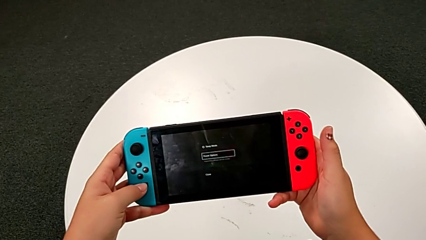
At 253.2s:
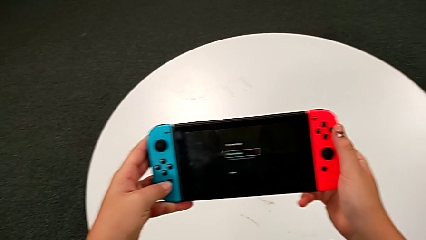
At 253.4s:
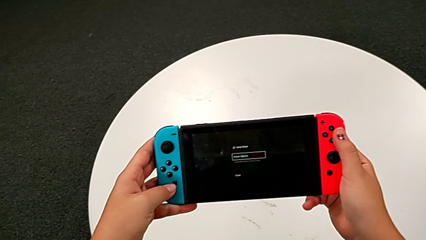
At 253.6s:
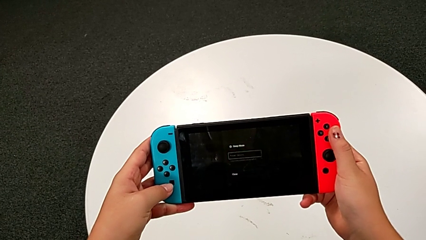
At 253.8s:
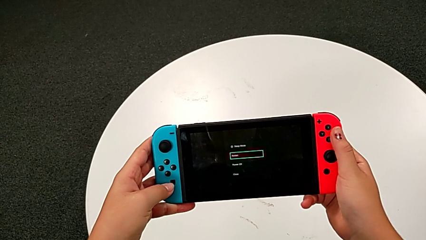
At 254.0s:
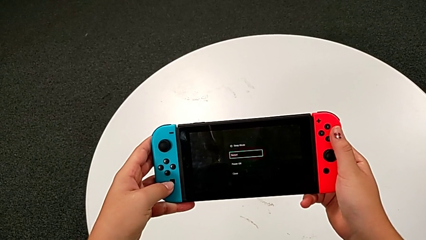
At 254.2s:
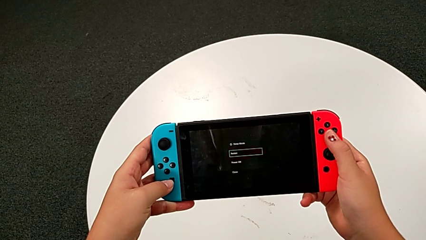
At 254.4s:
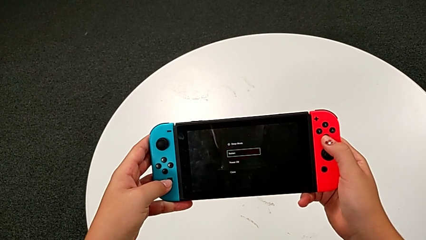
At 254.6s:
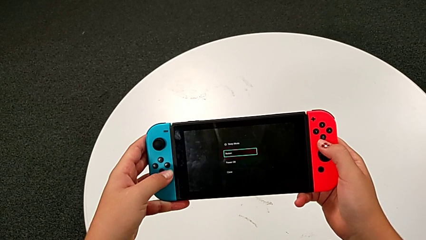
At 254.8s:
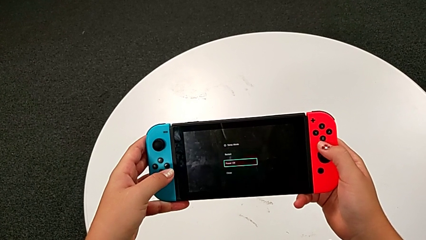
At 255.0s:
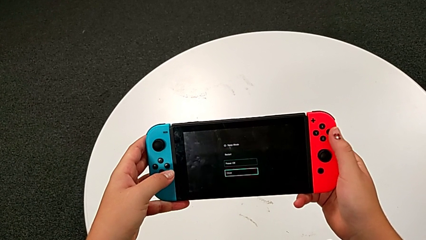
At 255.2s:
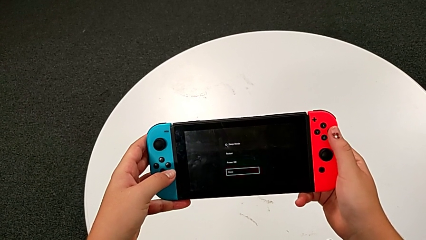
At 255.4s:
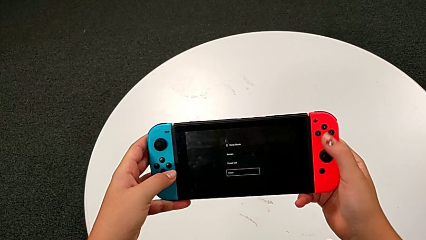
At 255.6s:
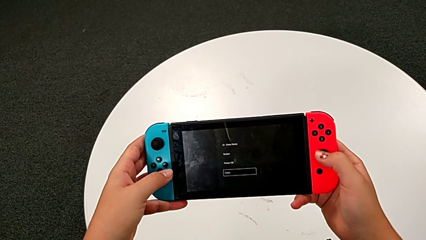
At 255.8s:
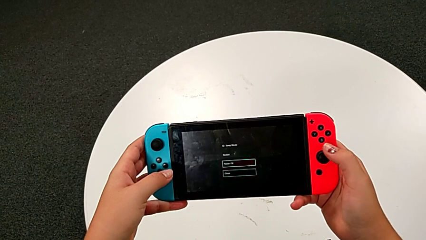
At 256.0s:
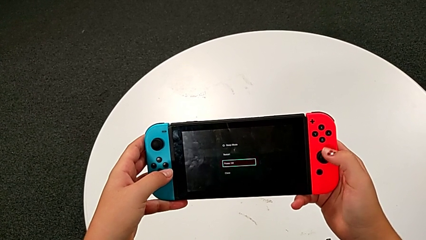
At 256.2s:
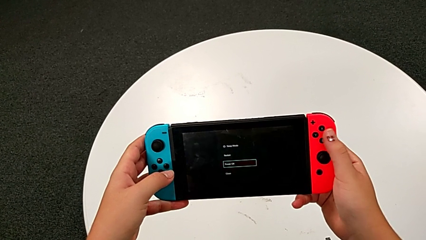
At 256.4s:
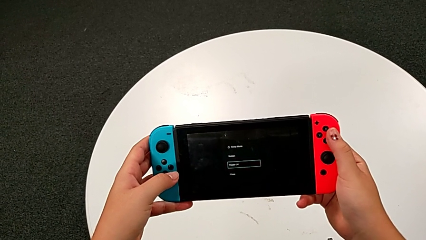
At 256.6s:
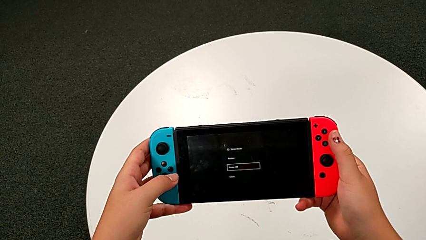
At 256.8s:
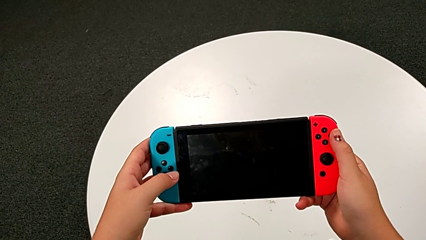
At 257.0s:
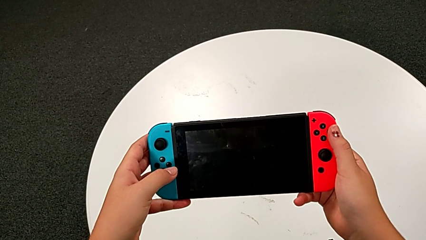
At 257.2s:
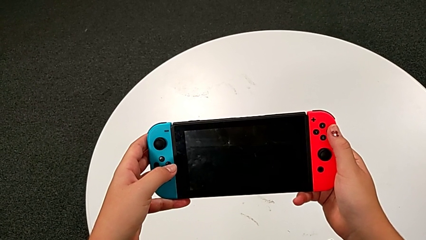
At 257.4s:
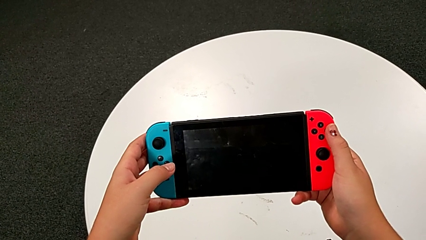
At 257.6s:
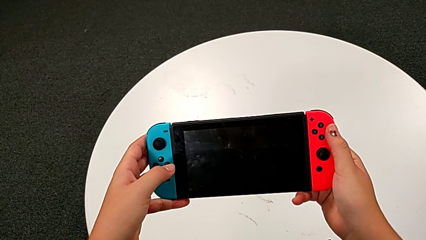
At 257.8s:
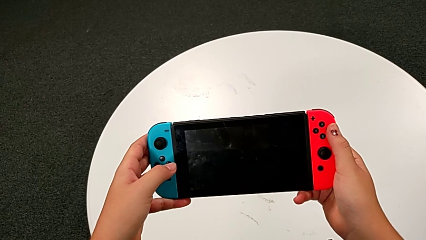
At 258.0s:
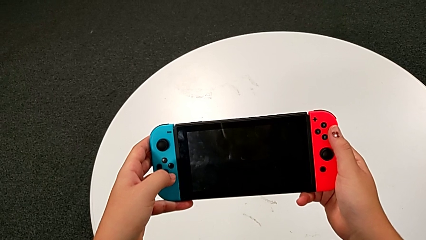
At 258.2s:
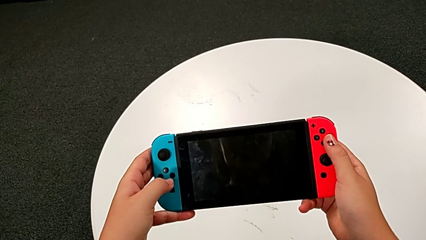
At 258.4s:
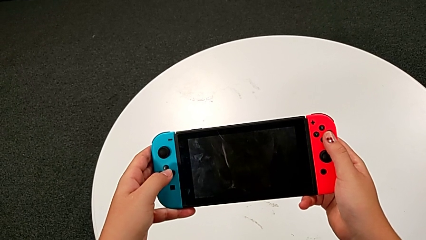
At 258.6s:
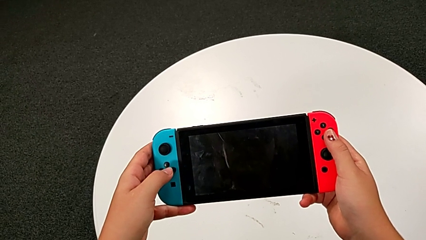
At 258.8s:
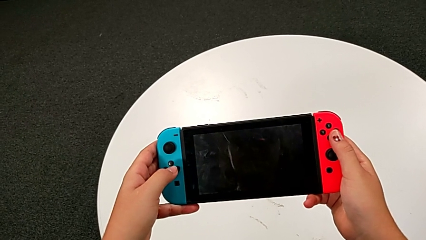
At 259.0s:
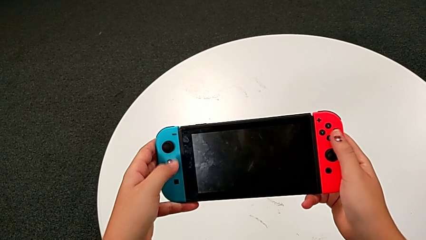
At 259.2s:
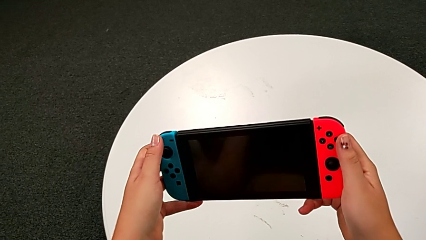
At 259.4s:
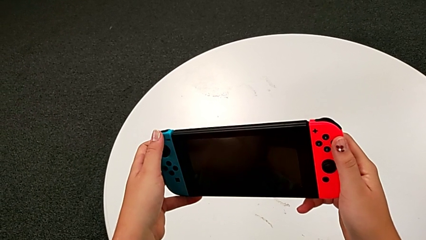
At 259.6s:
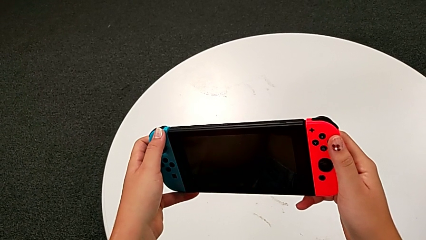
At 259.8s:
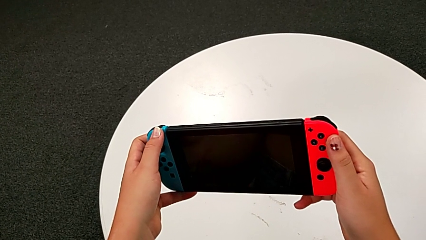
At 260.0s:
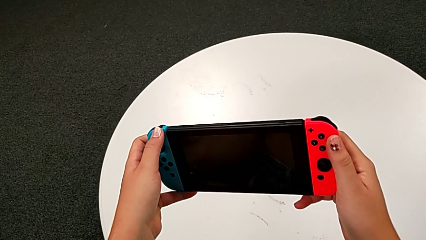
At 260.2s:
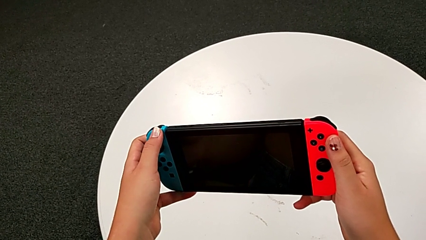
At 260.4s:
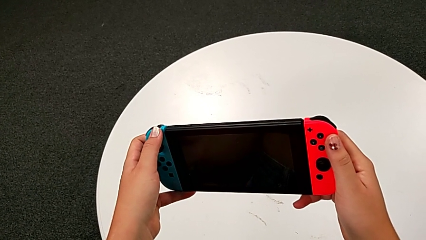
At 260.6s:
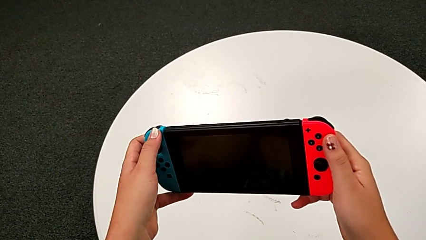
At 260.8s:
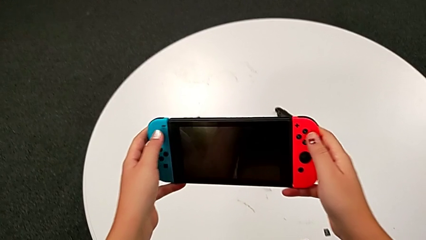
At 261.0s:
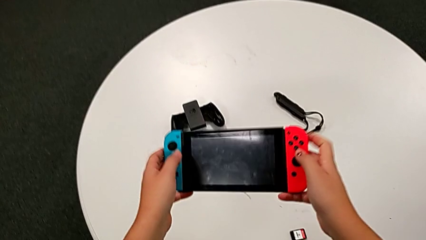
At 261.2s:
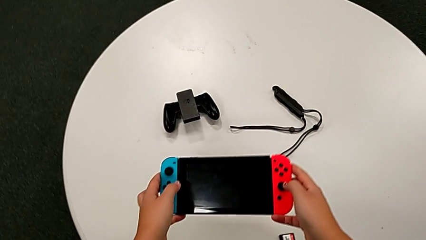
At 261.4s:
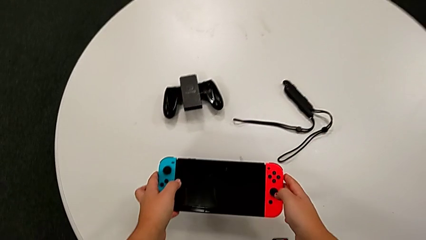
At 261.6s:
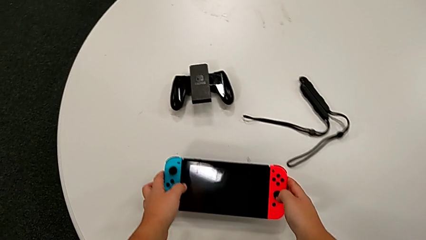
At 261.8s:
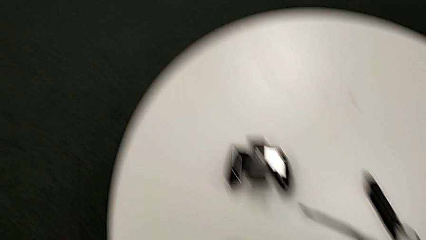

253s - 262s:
The camera wearer is turning off the Nintendo Switch. They keep pressing the button and place the Nintendo Switch.
